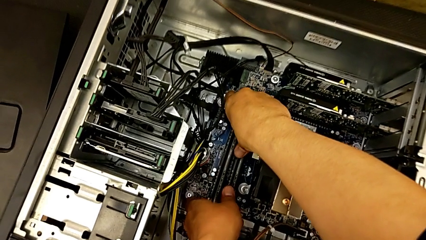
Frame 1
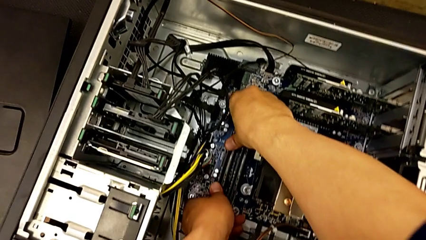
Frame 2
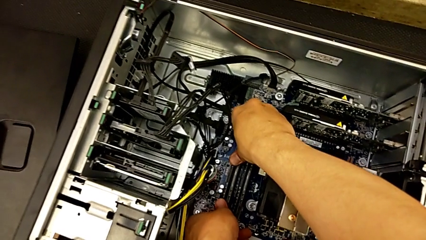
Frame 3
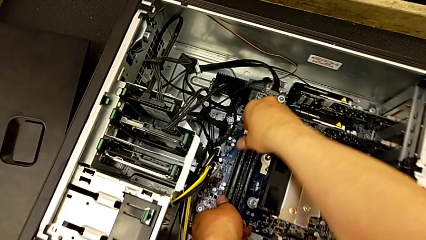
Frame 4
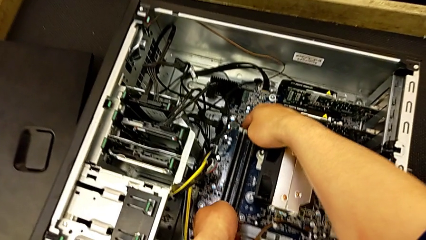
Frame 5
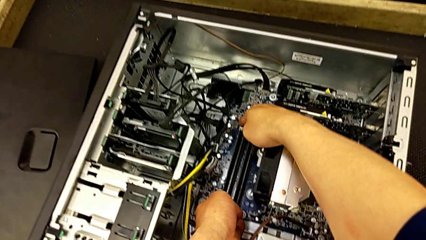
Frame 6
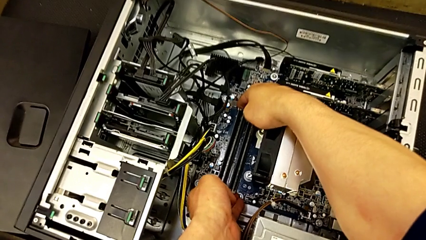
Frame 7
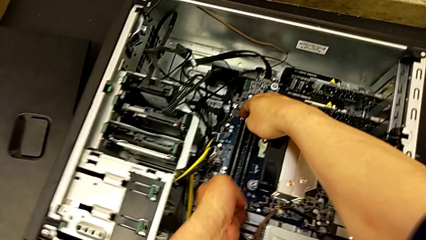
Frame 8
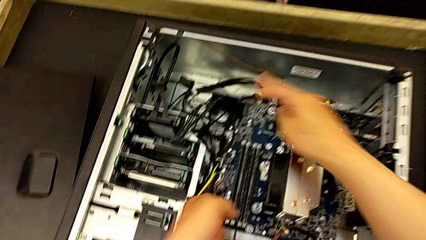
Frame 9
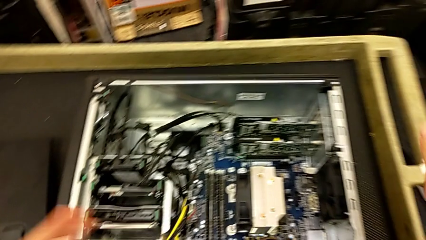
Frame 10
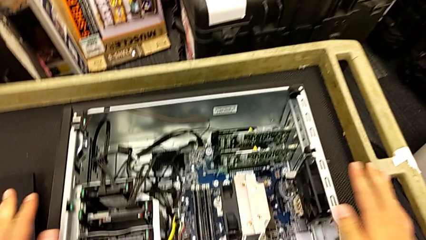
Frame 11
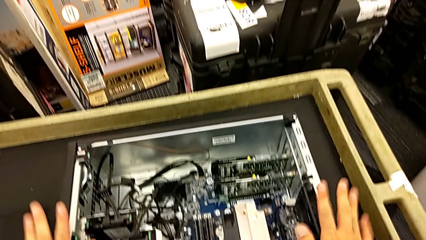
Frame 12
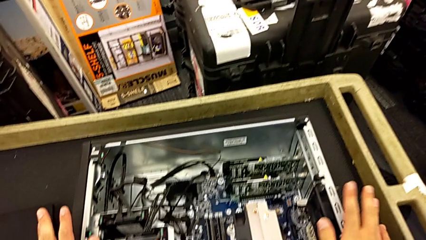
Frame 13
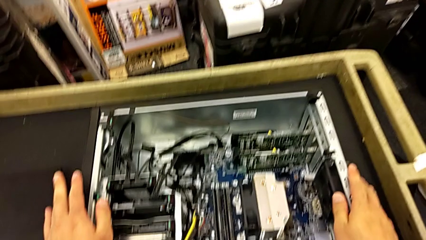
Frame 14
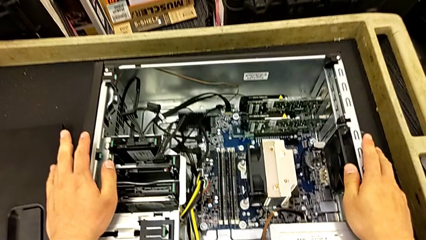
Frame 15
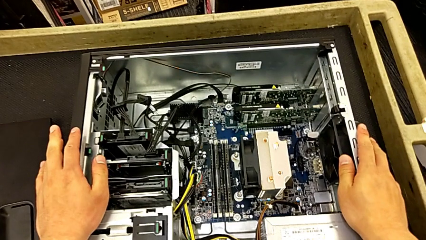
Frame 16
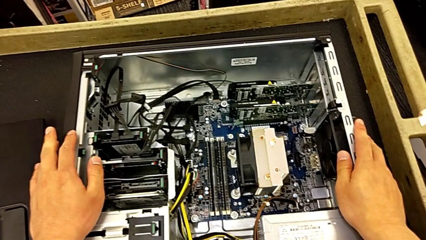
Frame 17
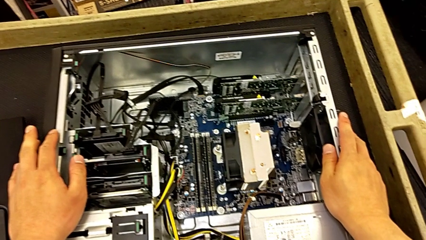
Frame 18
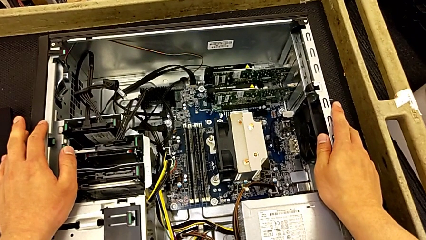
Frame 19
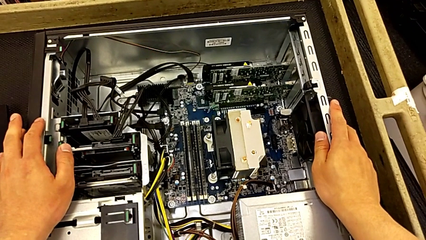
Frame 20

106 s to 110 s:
The camera wearer is inserting the RAM to the motherboard. They inspect the RAM and hold the computer tower.

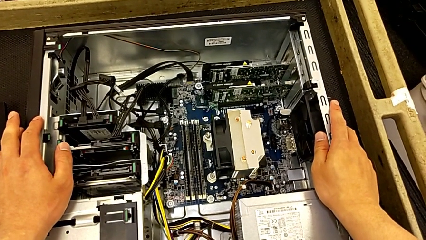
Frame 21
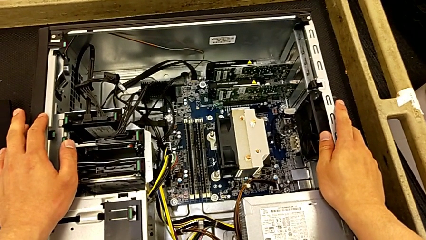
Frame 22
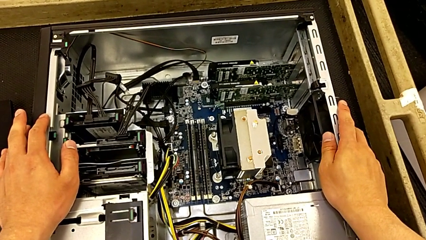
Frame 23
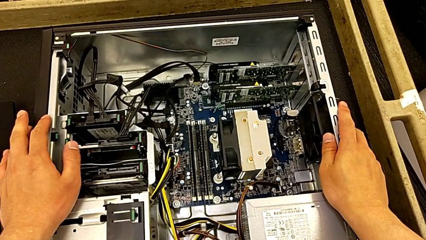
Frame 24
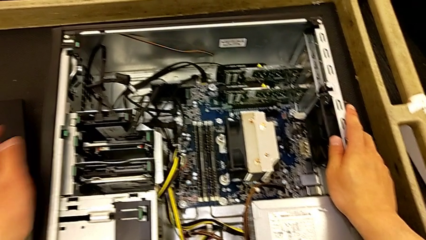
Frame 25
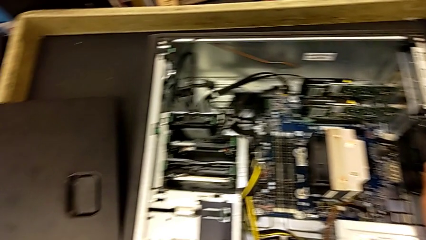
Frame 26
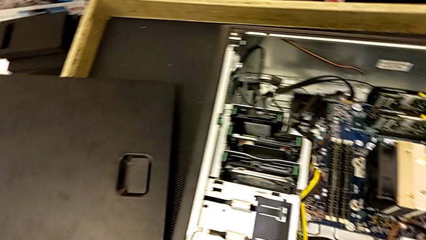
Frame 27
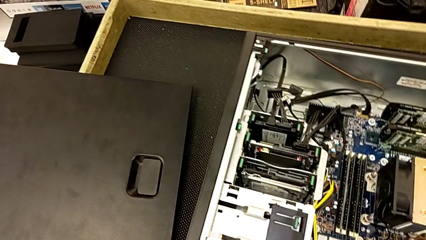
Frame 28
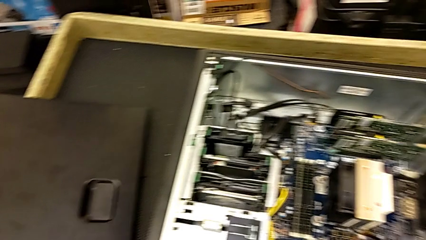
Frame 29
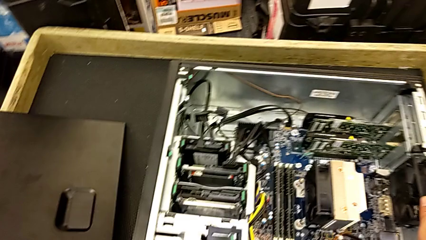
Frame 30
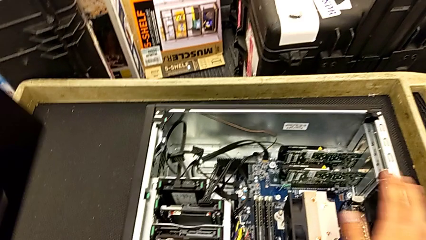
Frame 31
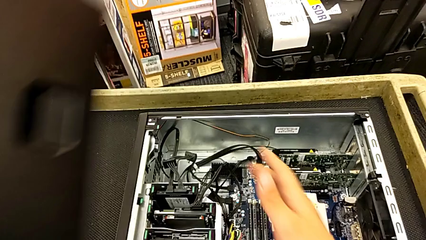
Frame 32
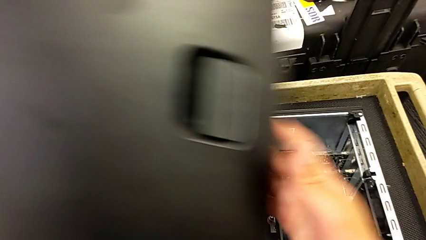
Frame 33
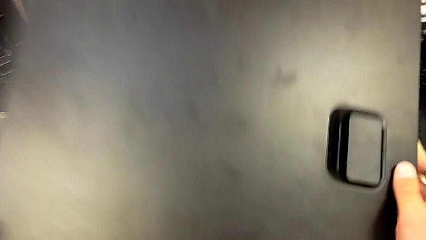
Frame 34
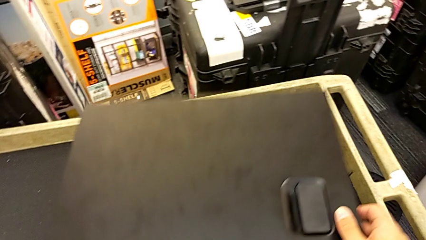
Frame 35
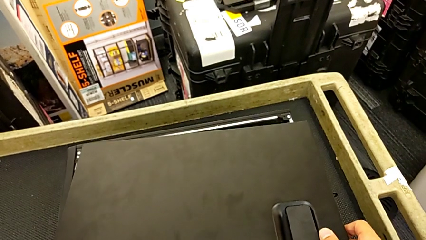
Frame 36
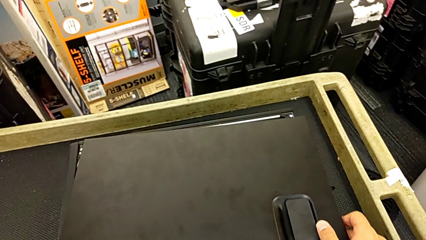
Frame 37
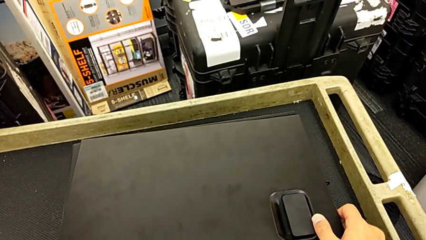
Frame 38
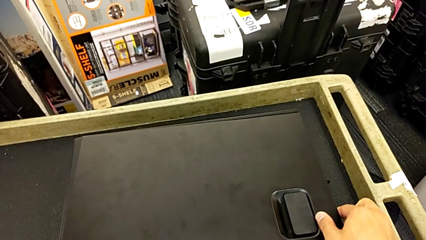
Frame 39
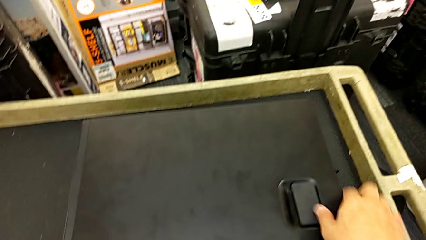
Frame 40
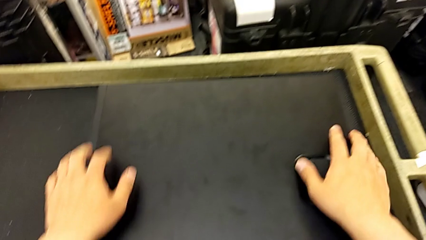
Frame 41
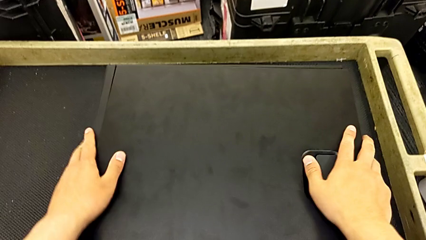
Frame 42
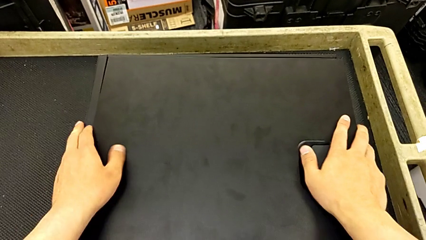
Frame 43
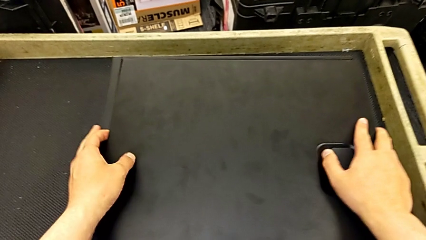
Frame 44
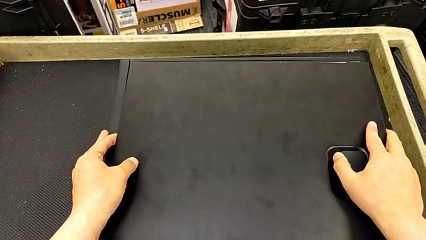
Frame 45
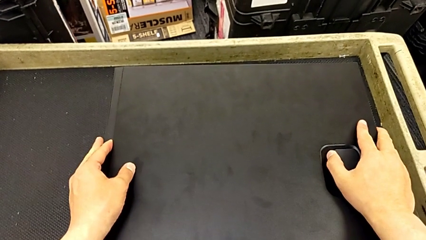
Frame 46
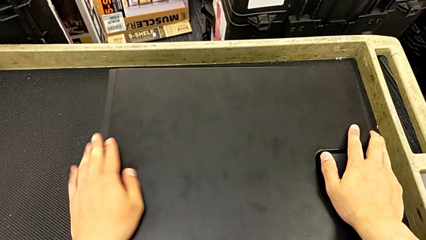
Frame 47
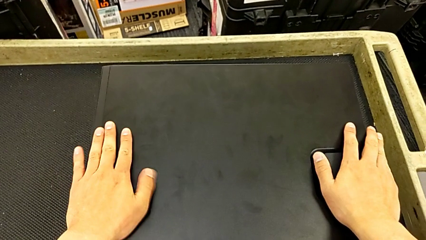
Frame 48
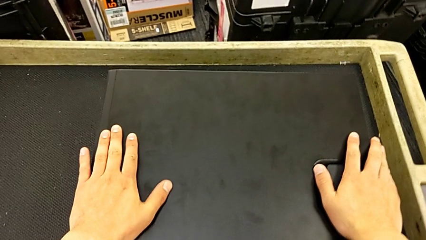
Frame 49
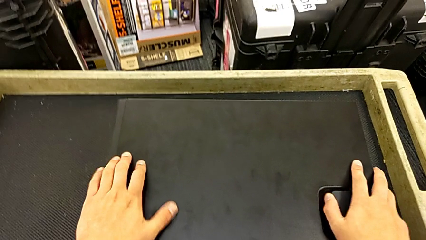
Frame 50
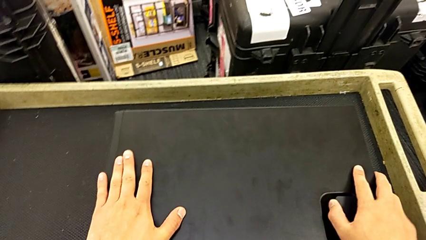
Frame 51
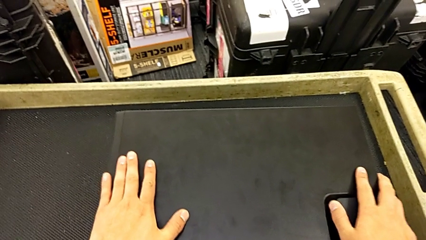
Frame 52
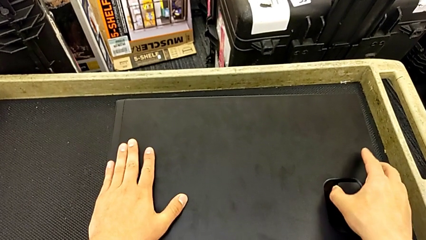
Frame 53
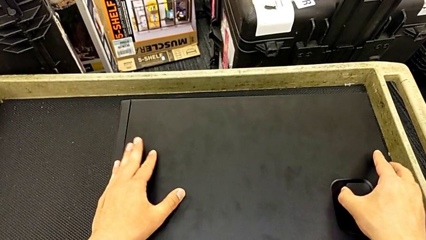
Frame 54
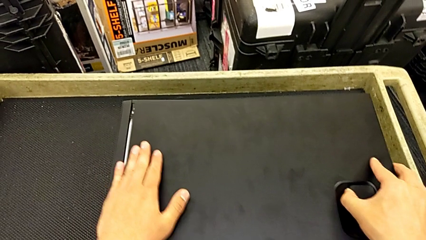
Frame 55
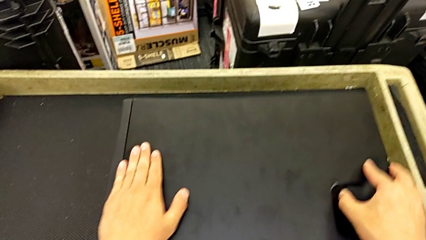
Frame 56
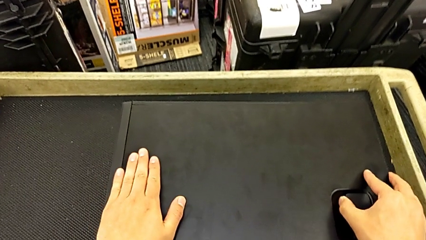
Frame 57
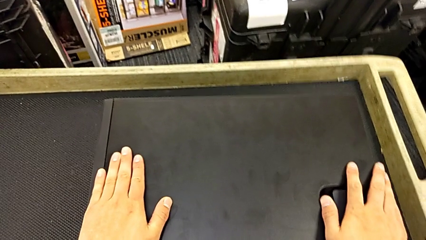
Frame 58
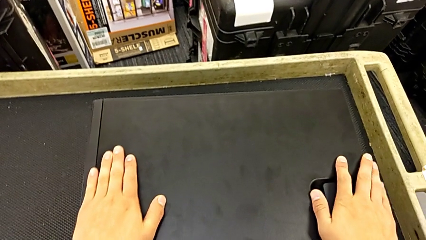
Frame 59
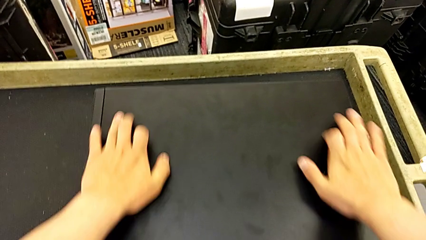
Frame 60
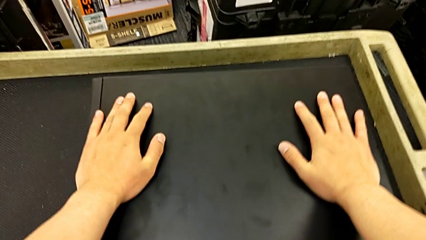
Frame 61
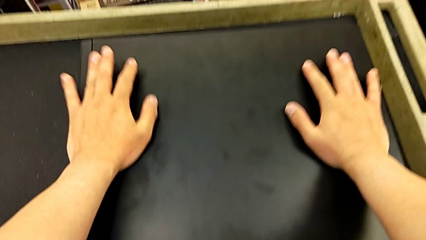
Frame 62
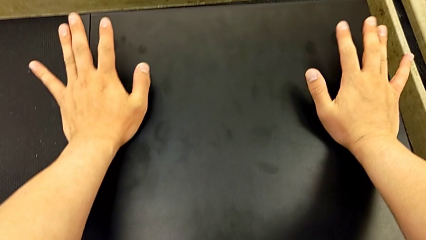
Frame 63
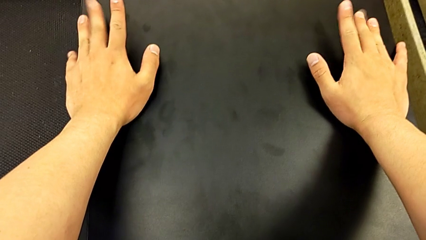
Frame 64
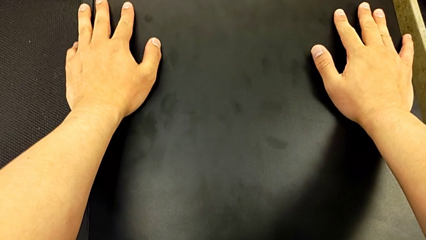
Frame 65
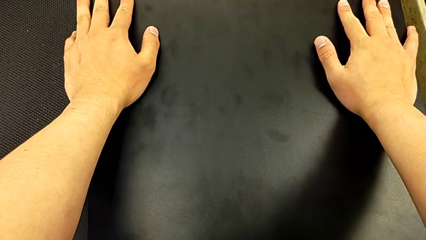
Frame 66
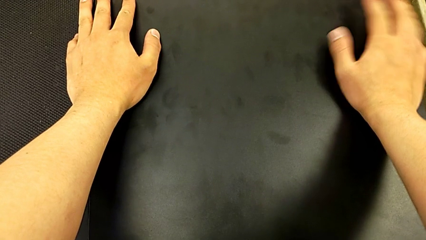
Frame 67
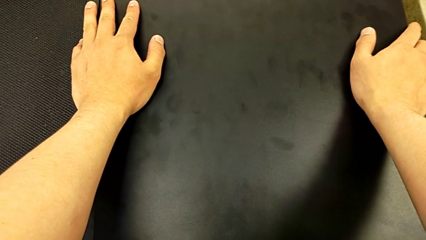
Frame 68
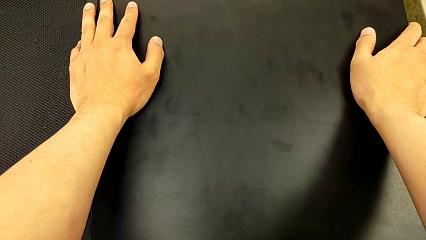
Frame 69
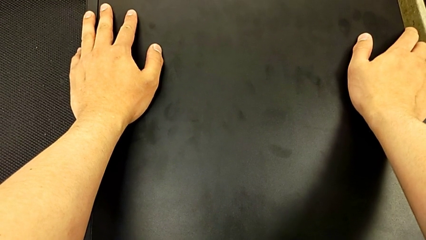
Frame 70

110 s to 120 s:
The camera wearer puts the cover on again. They lift the cover, grab it, place it, align it and close it.
